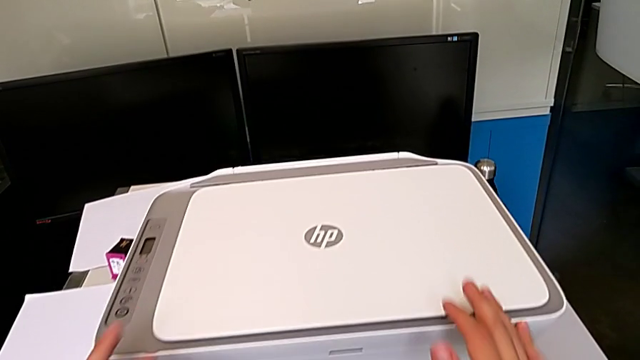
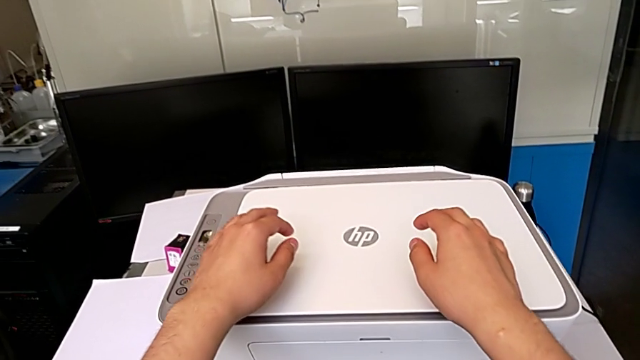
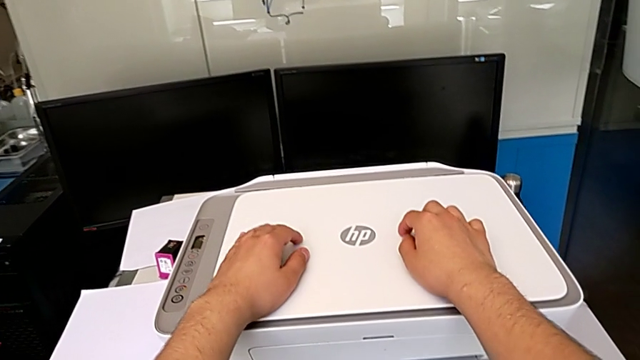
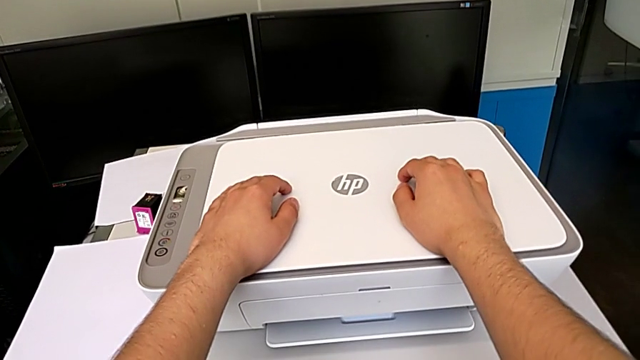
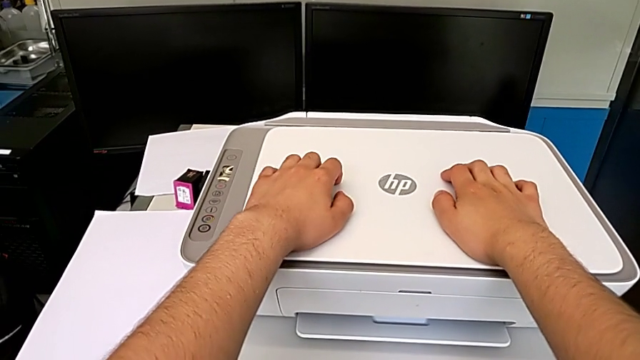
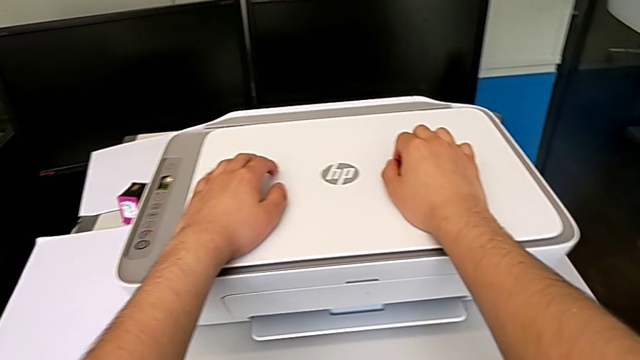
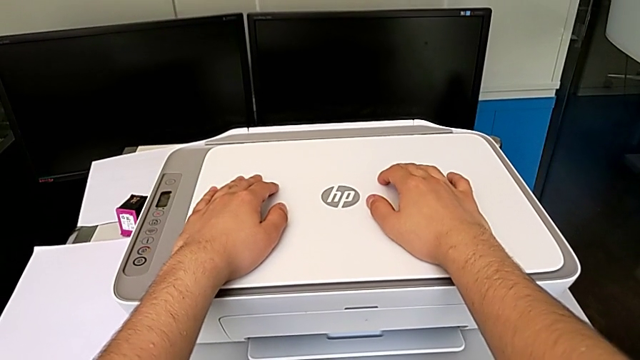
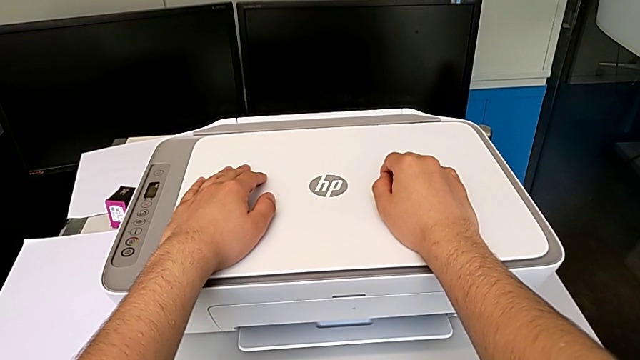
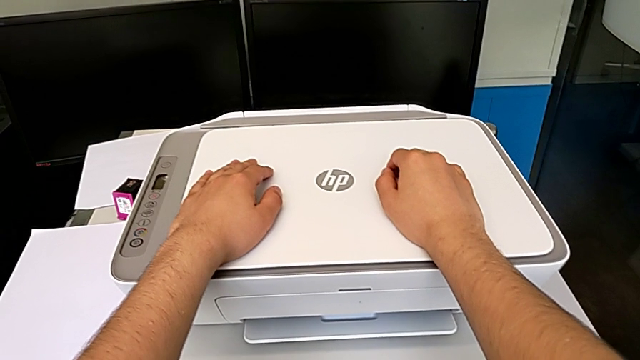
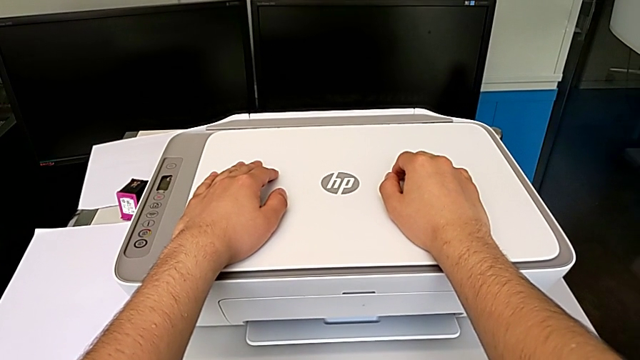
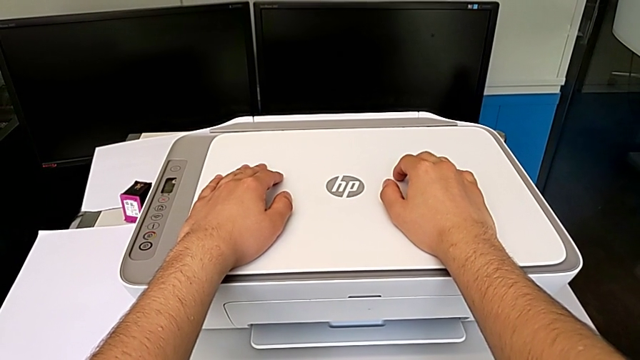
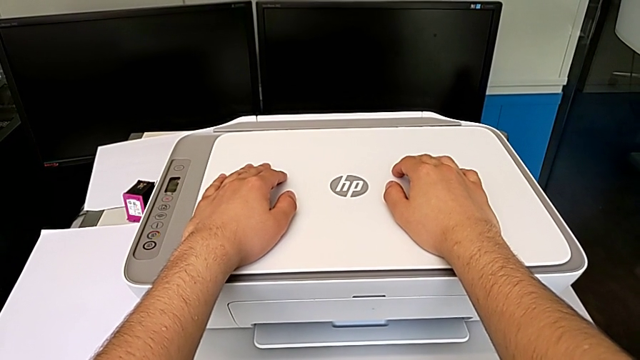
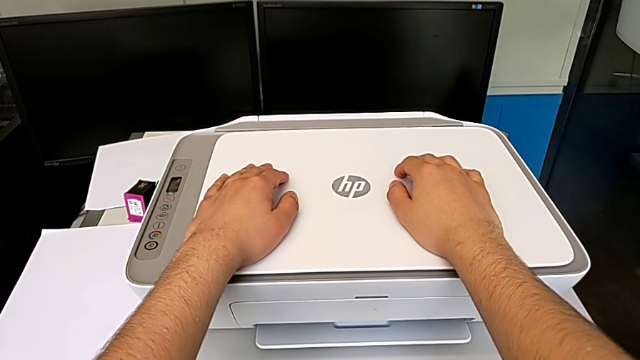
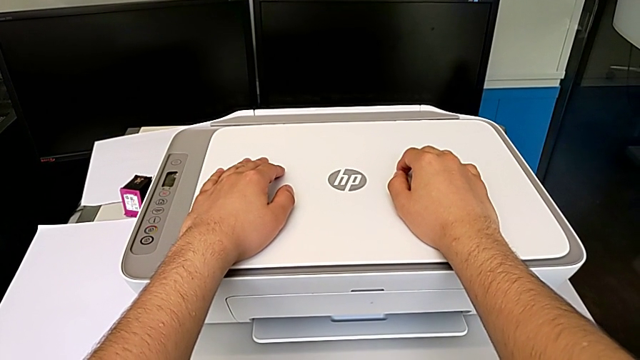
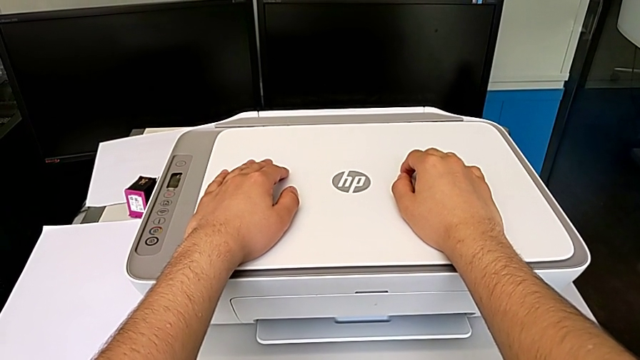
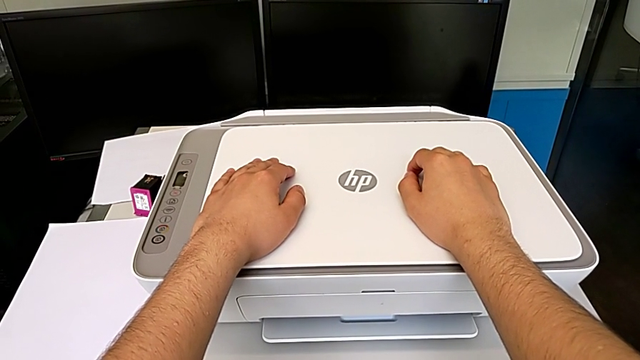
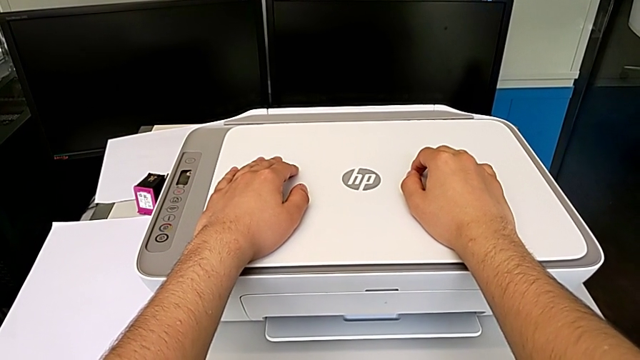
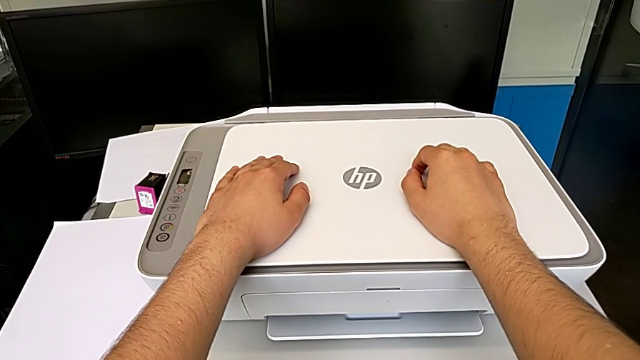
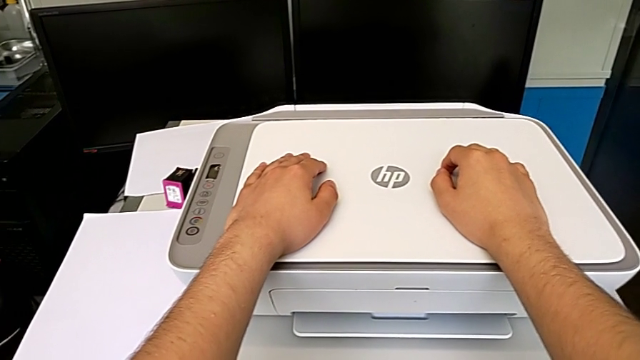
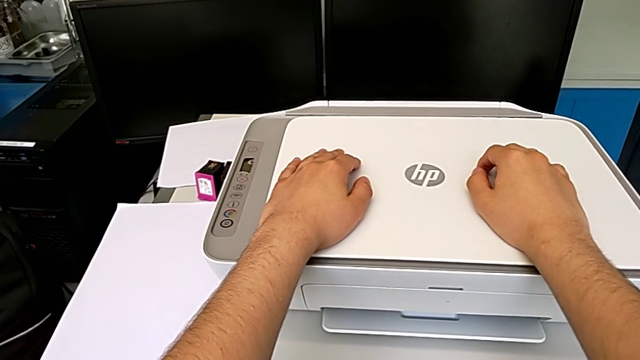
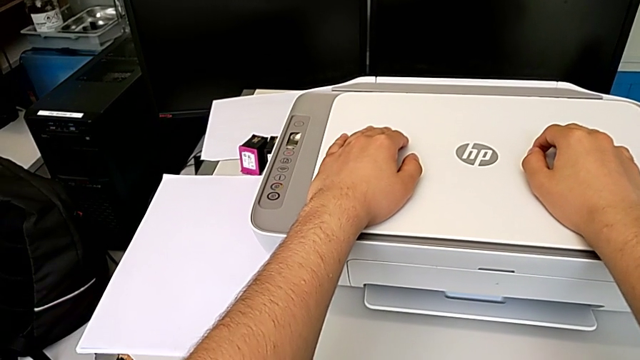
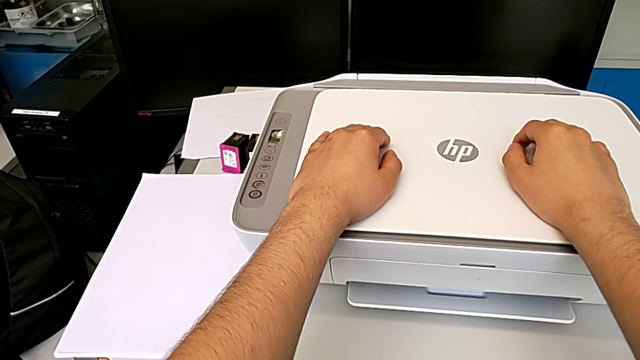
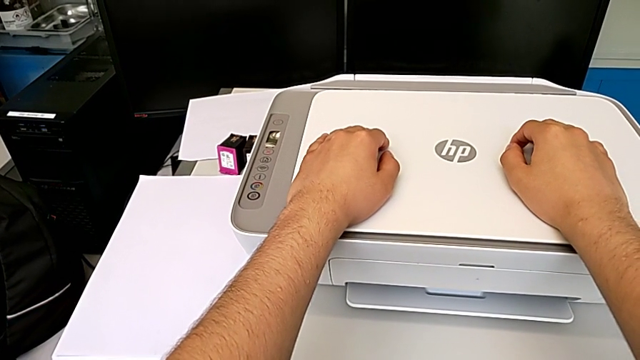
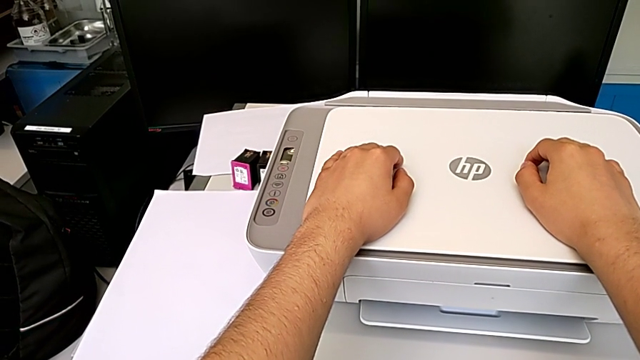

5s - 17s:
The camera wearer is loading a stack of papers into the printer. They touch the printer.

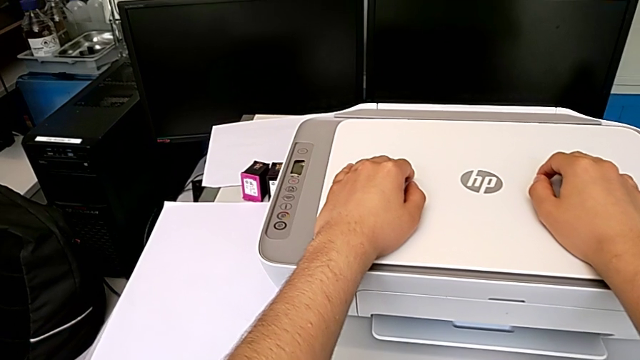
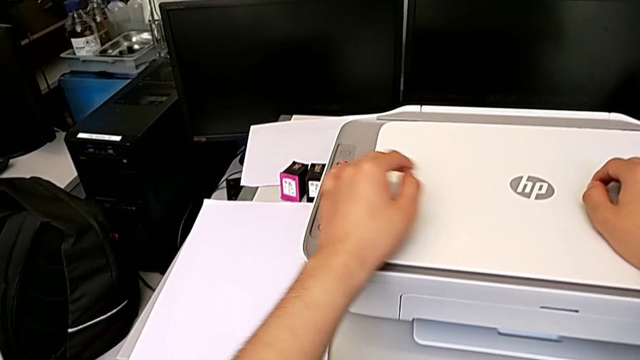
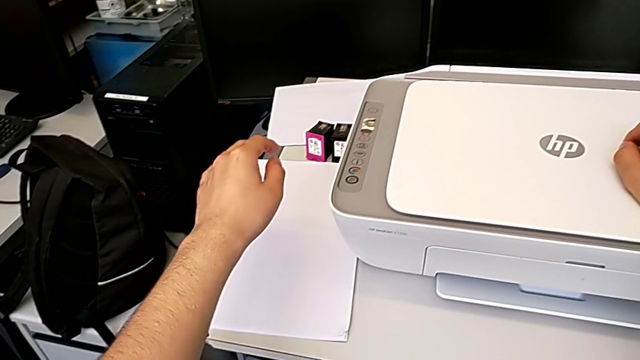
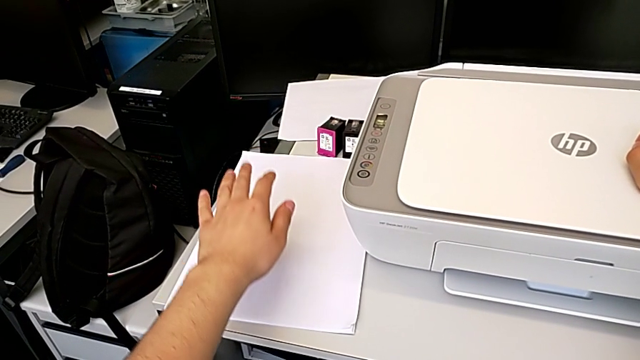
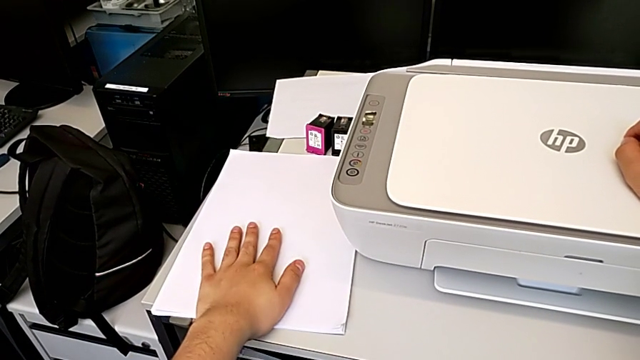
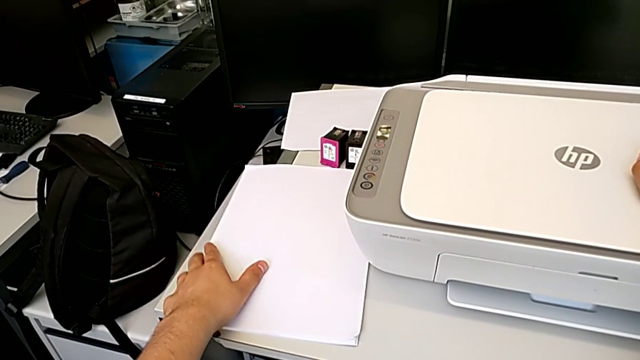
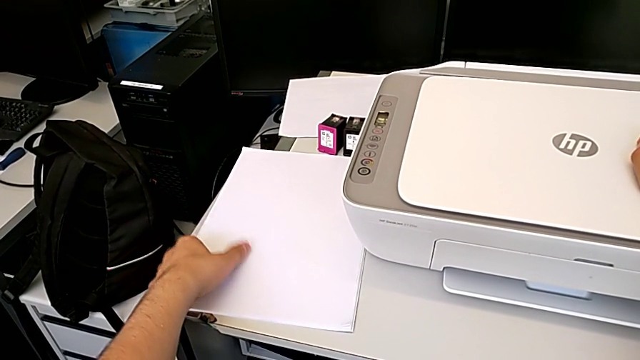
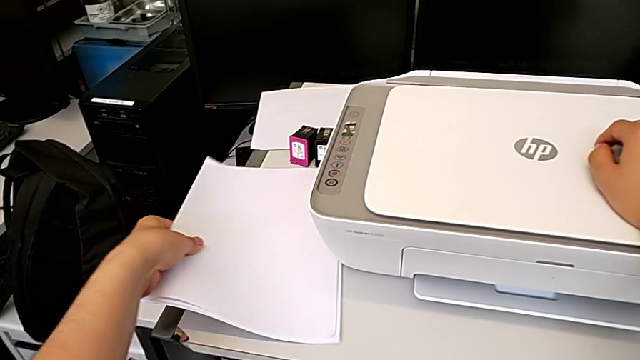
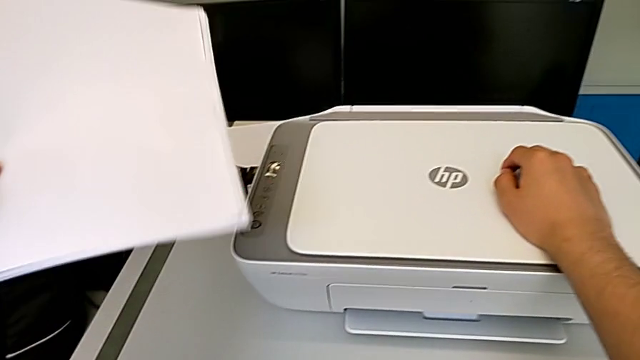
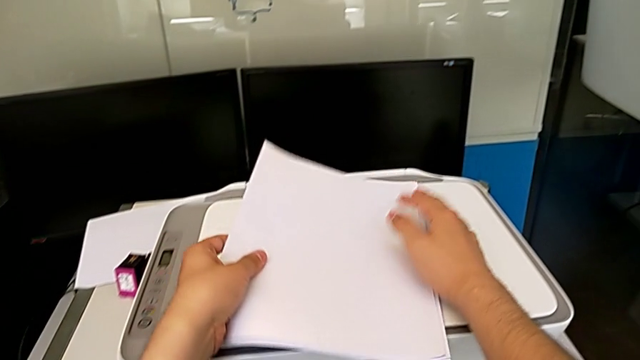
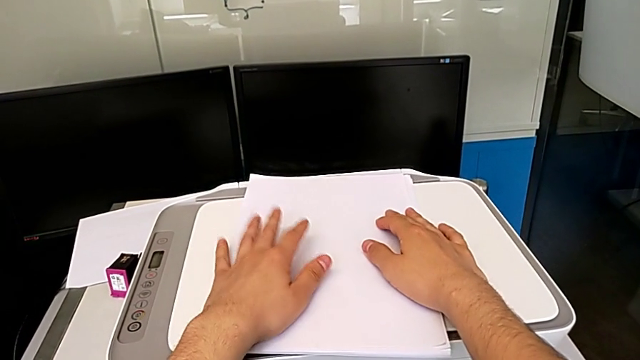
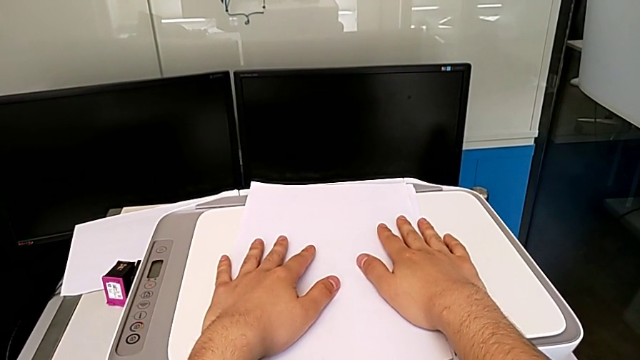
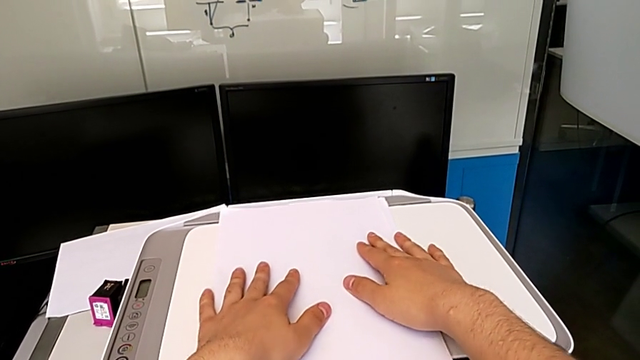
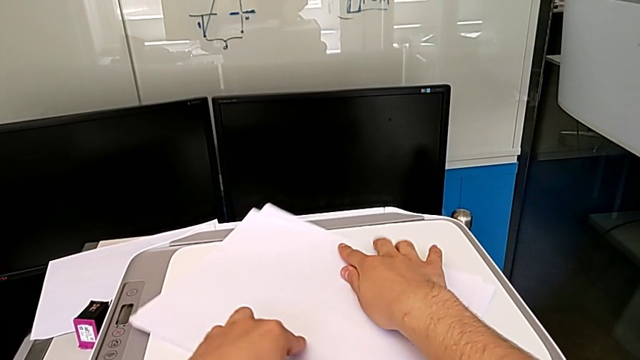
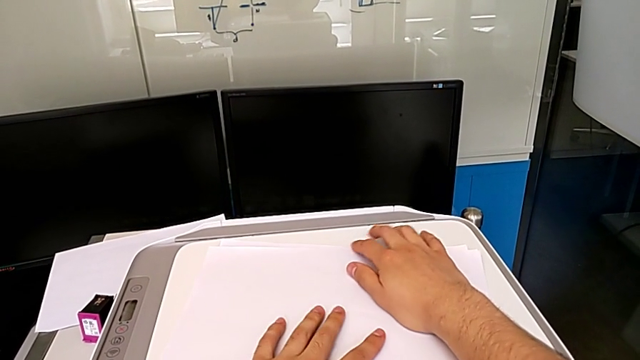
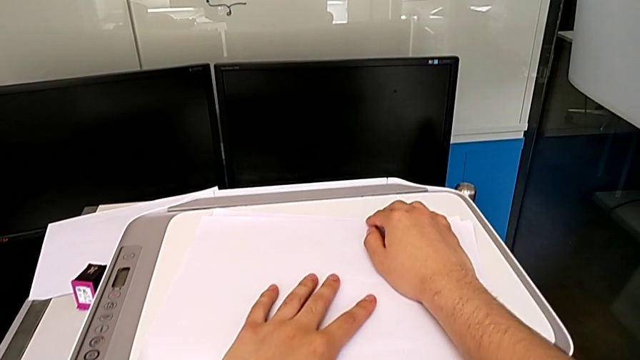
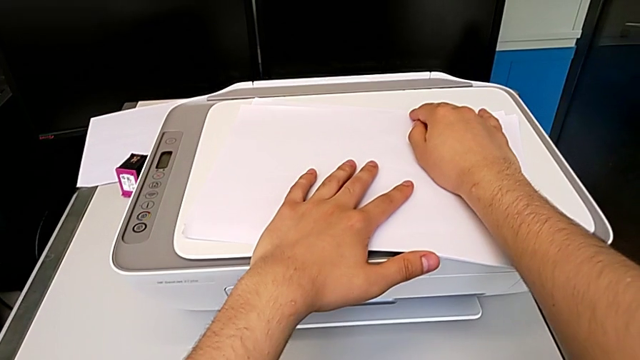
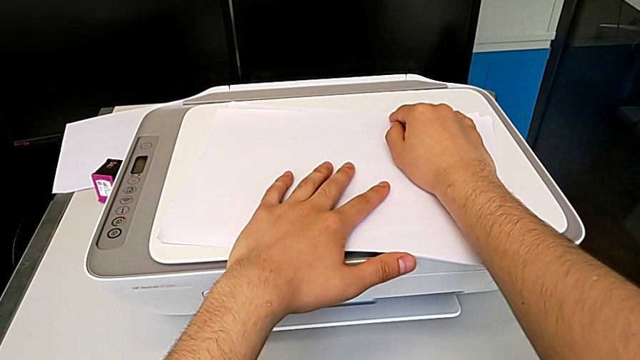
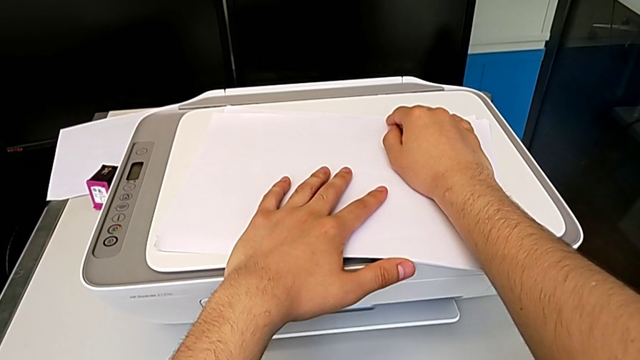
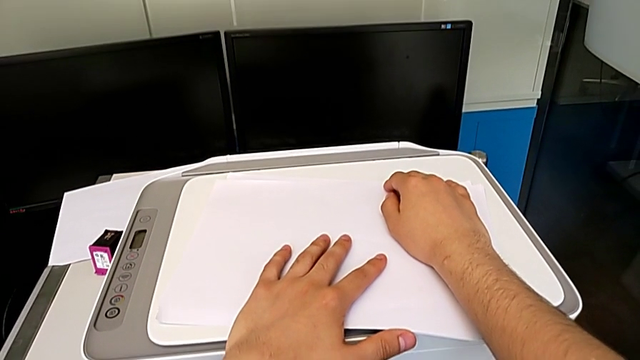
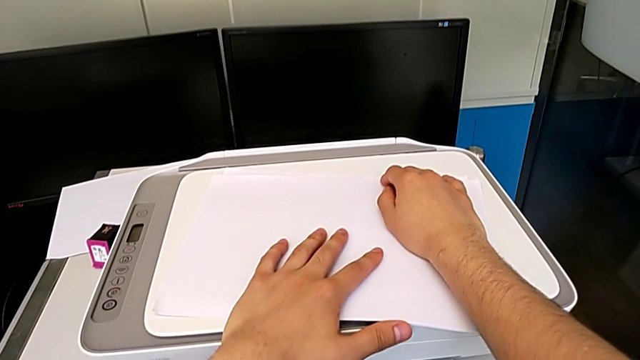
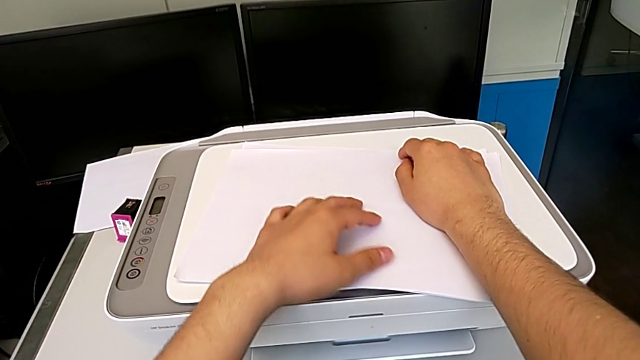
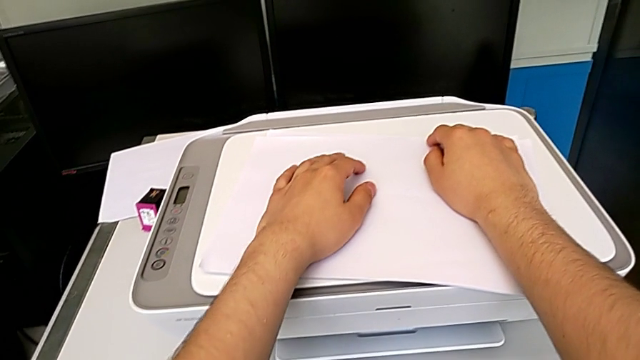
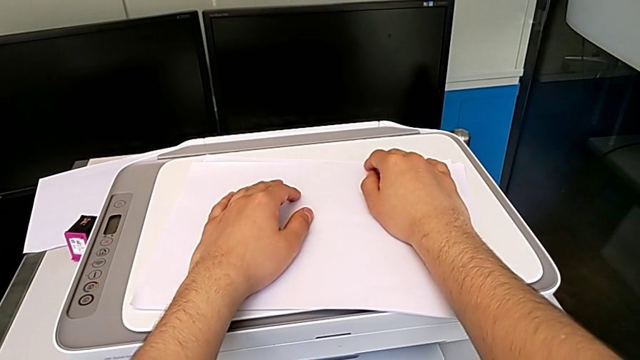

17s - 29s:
The camera wearer is loading a stack of papers into the printer. They grab the paper stack, place it and rotate it.
